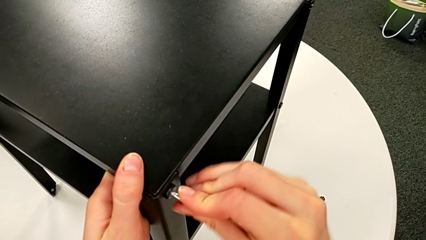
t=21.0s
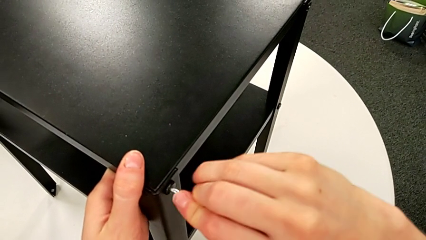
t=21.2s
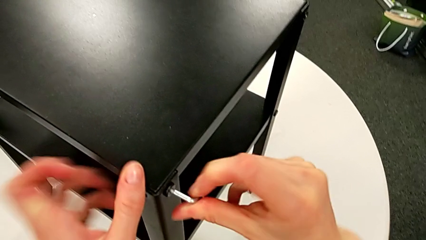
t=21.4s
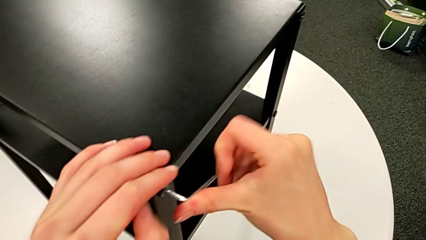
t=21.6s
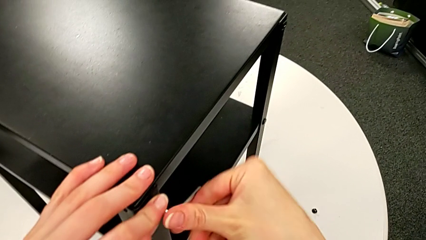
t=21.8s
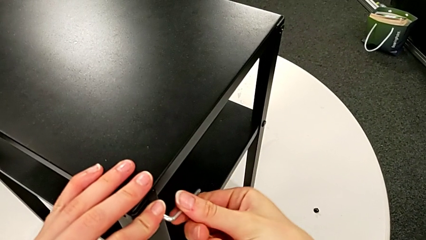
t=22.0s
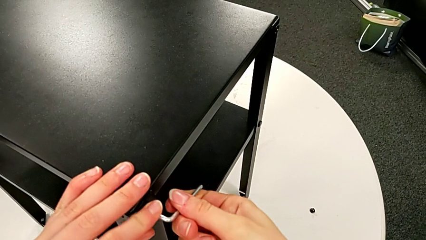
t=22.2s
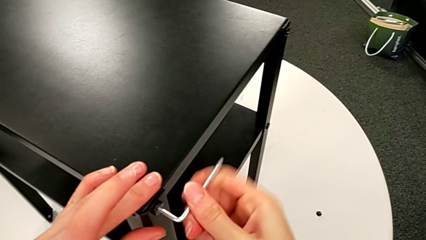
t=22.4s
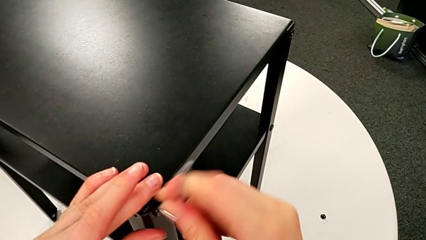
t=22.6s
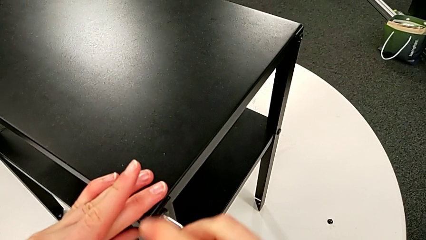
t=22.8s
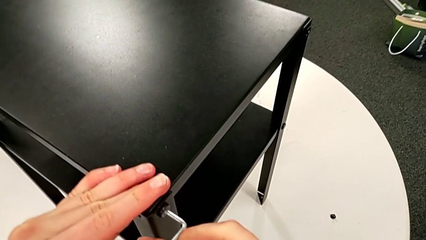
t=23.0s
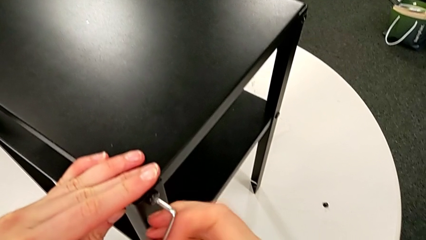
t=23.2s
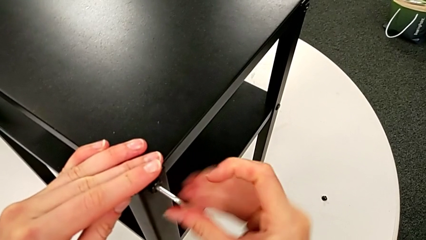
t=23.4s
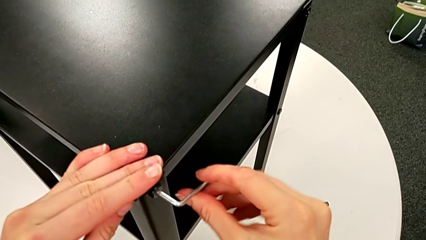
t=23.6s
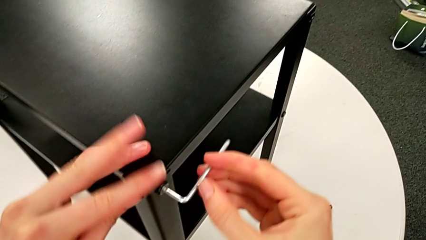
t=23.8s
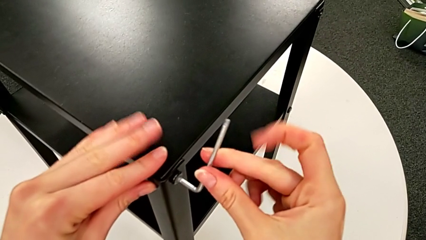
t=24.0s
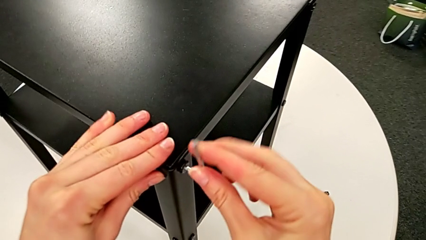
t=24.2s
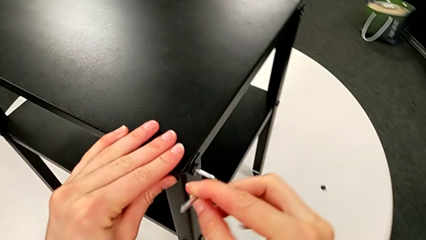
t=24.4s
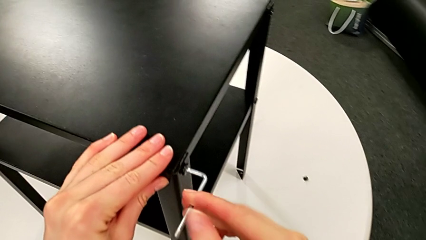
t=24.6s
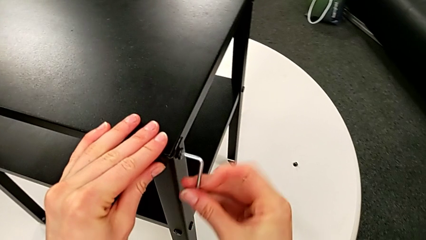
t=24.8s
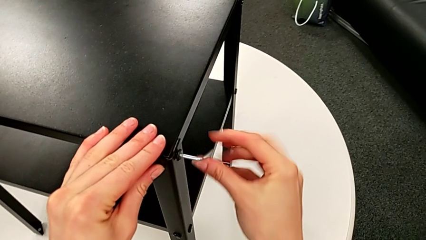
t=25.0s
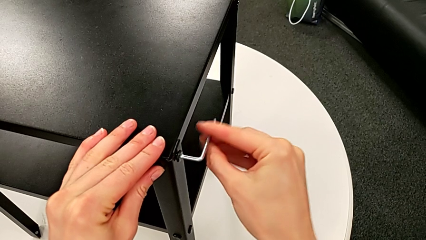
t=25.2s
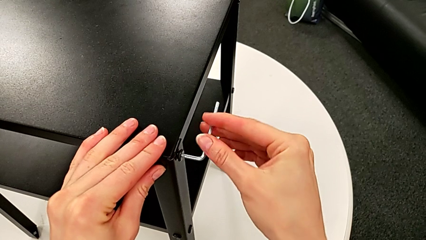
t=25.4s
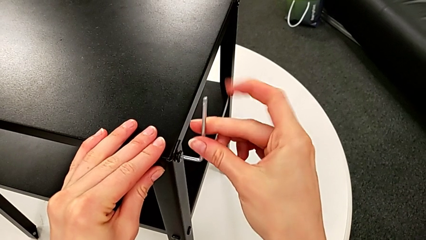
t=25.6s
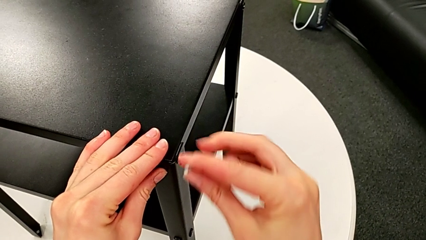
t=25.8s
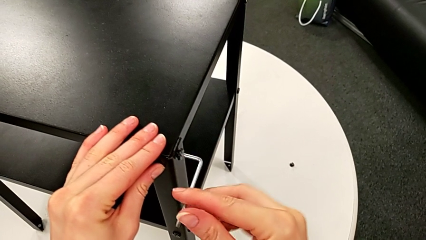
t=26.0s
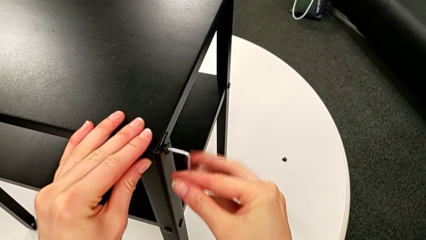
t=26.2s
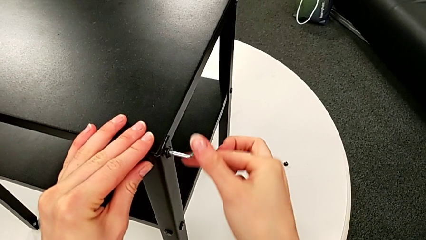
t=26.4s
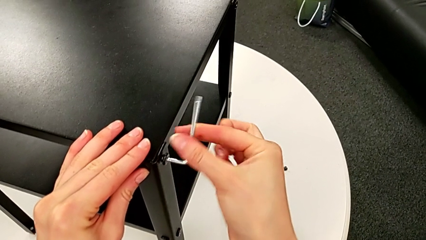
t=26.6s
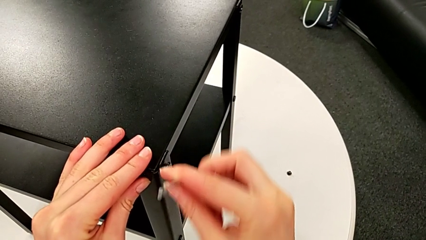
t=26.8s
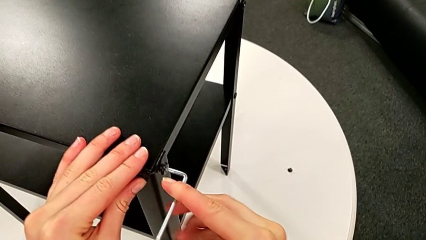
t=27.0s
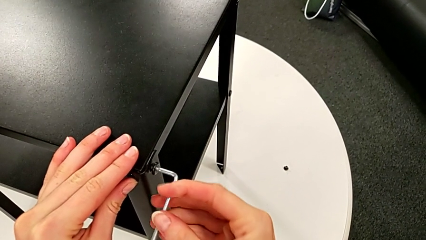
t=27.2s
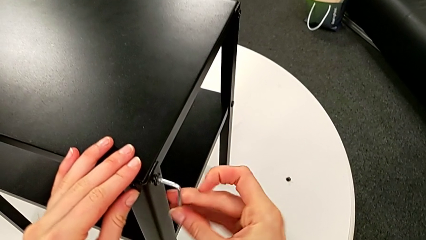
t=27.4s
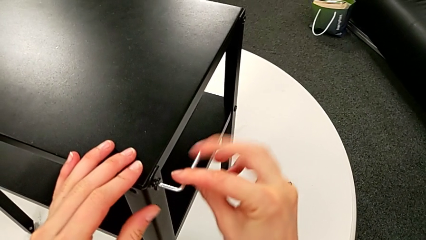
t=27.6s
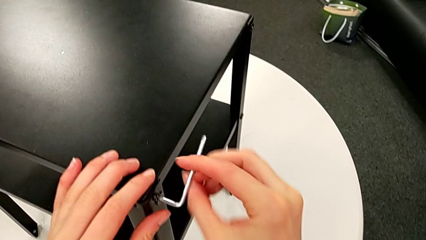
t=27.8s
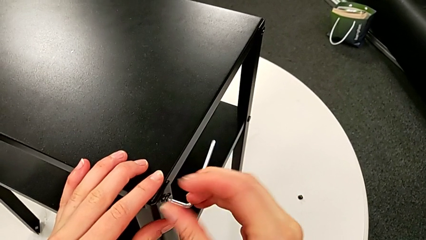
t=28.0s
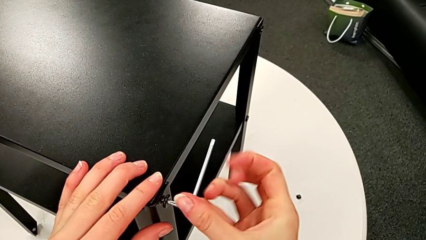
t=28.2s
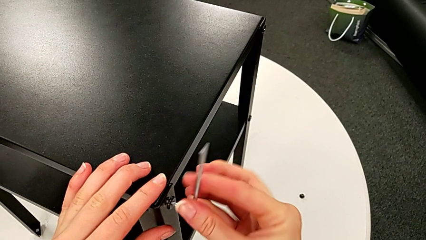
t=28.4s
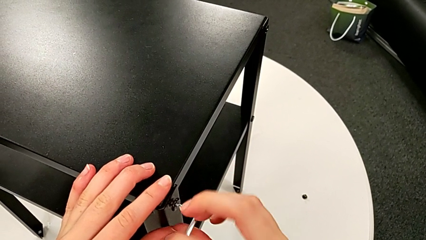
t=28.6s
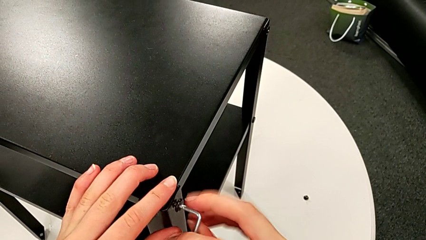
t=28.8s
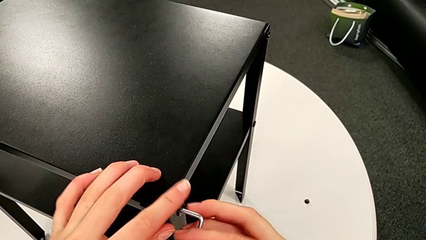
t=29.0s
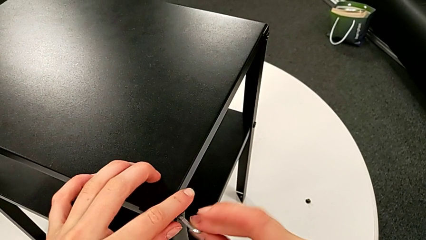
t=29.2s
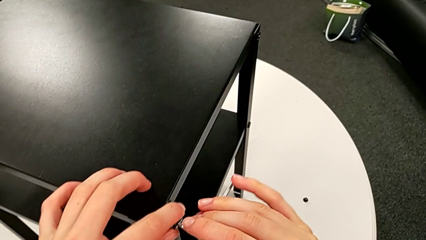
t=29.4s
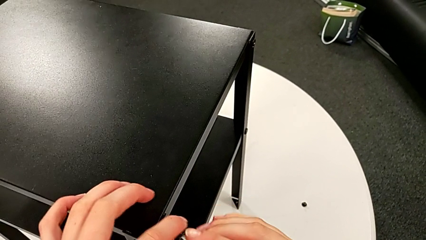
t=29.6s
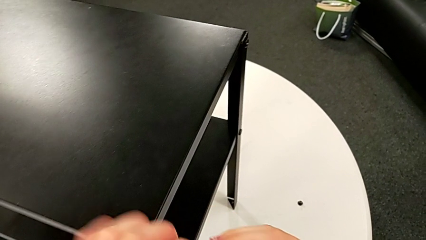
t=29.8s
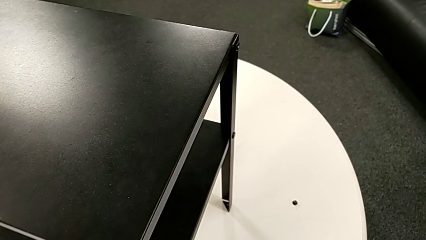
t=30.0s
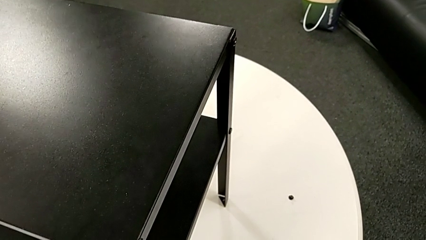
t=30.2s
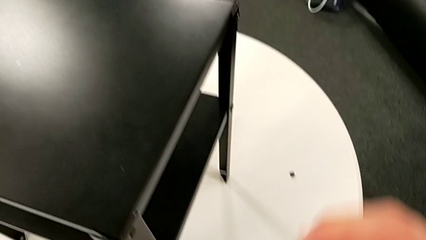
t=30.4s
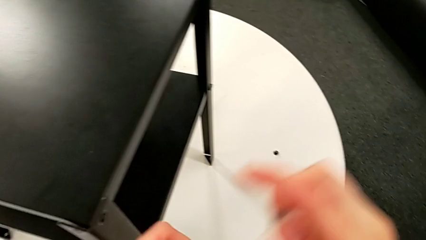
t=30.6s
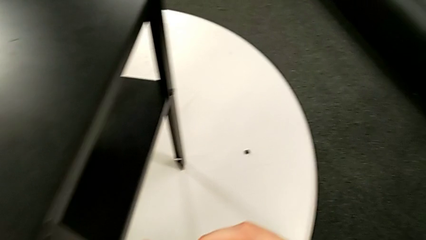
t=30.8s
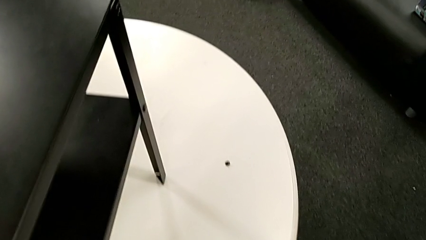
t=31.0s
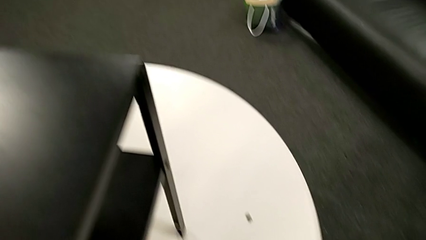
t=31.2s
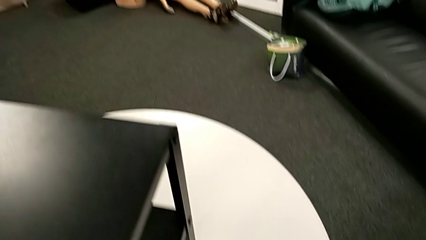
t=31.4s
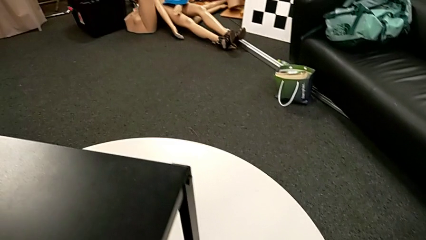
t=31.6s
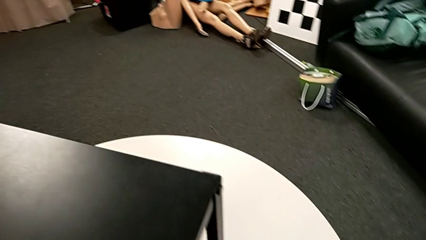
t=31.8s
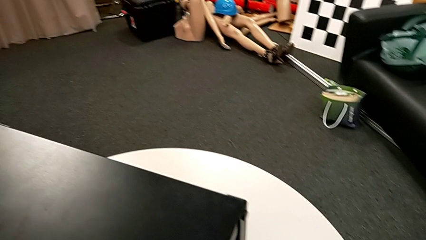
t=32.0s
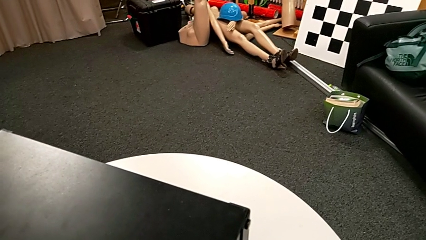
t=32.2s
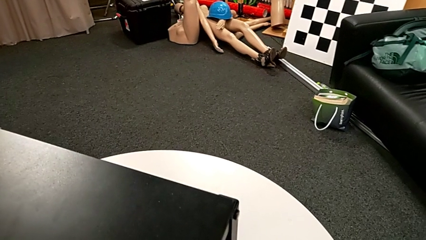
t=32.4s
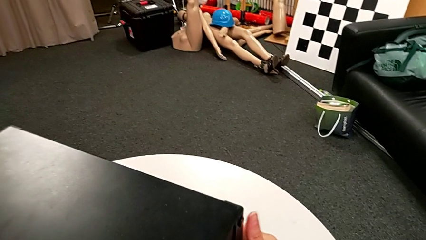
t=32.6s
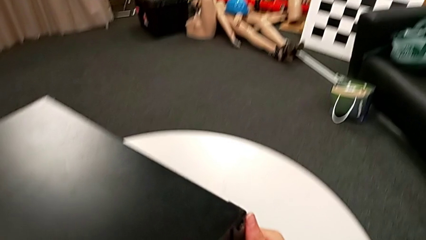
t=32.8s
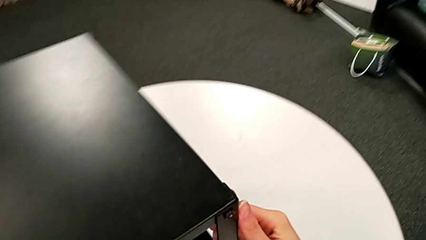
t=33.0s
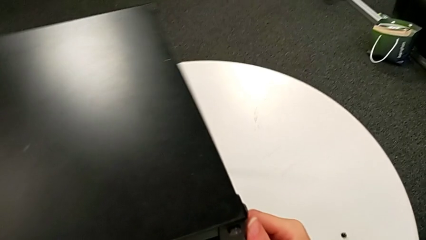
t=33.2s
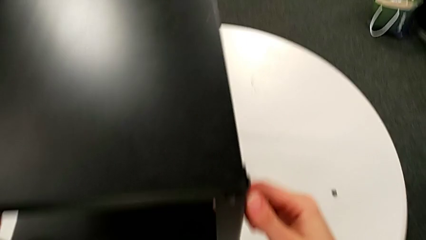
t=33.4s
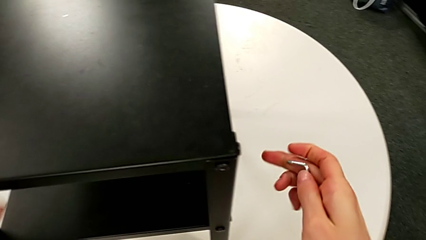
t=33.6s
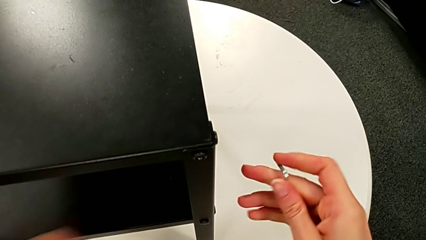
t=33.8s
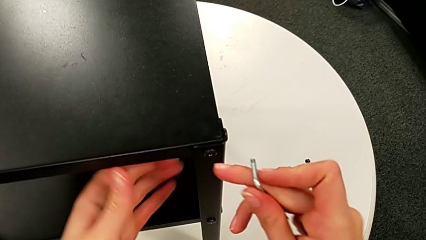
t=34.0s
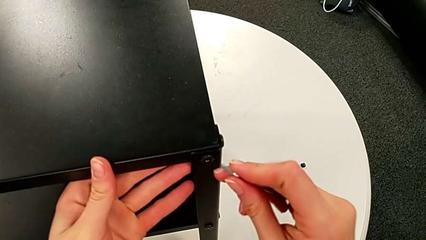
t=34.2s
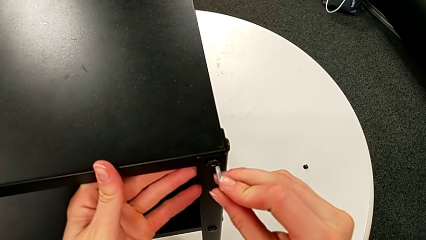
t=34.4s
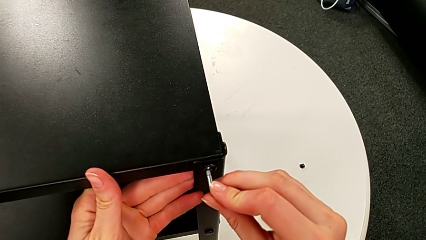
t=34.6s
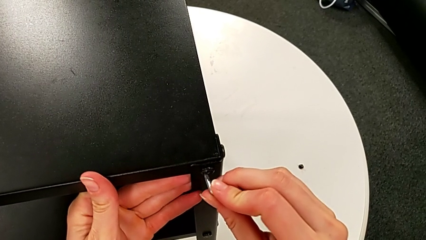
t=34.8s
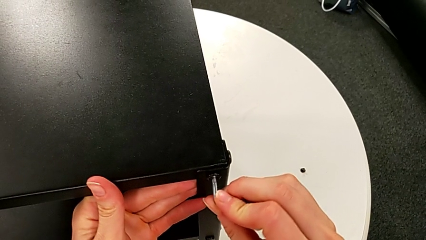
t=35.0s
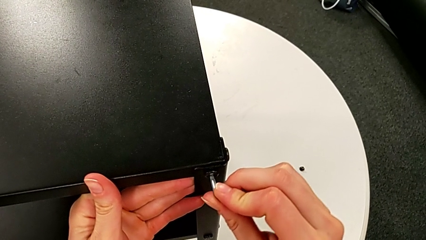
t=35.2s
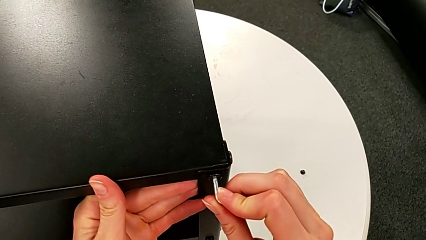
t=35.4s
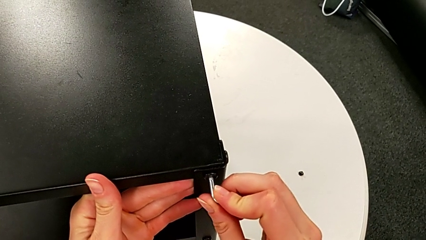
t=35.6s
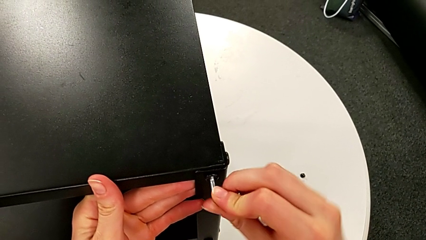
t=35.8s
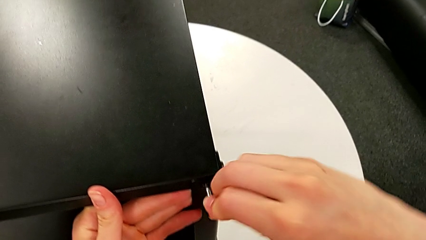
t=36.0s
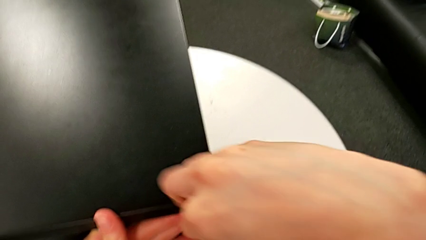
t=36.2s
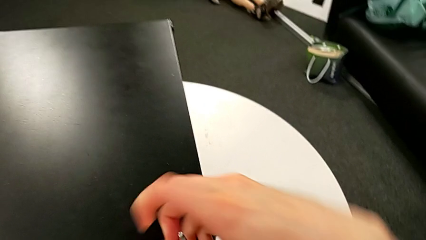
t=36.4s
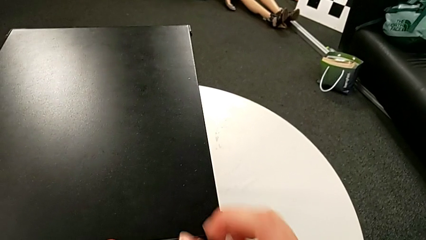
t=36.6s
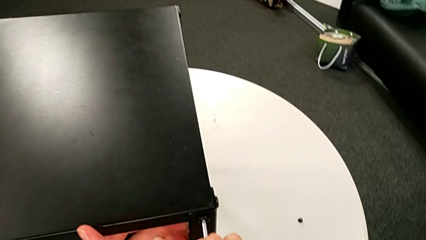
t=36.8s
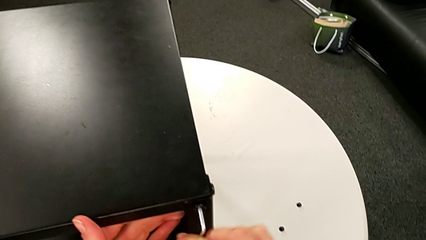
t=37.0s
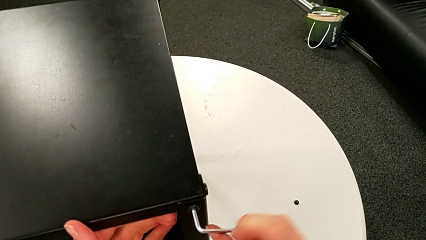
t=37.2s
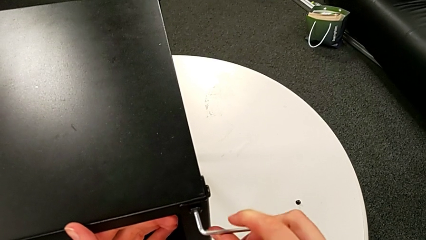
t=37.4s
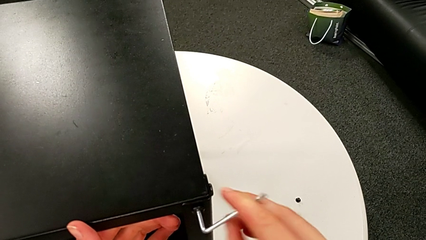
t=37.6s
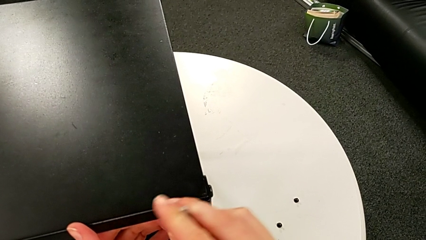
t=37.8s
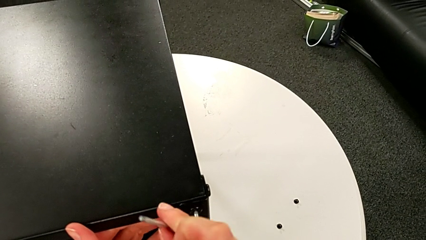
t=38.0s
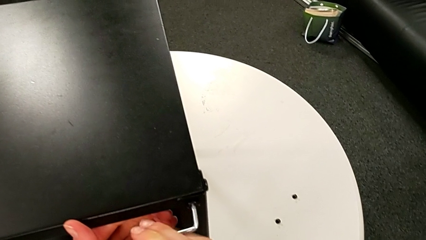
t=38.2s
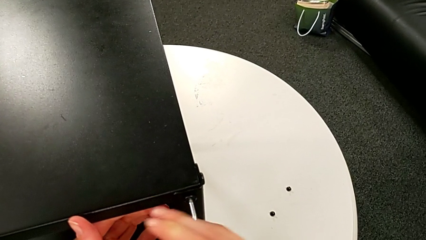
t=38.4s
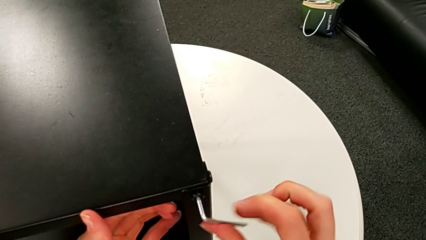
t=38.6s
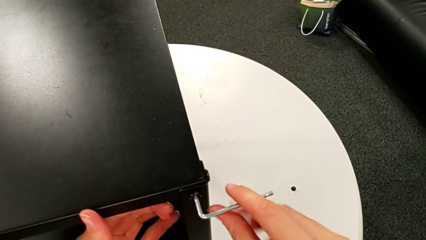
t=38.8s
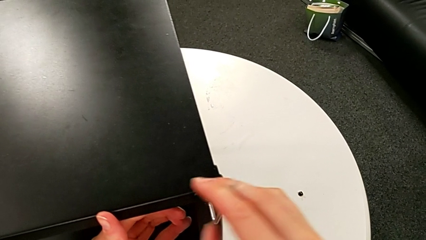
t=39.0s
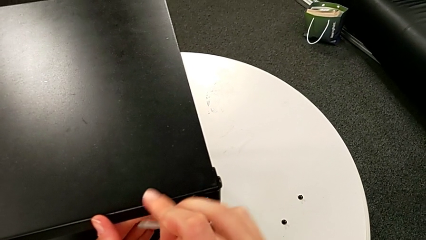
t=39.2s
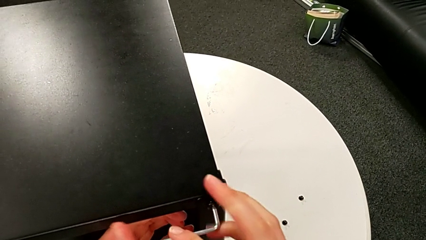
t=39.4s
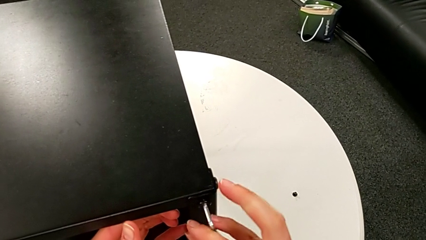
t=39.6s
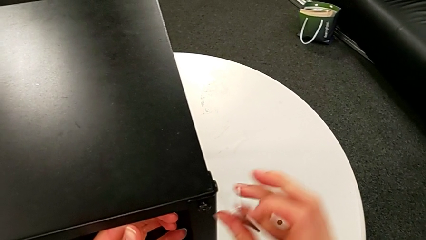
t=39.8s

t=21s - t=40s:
The camera wearer is disassembling the first leg of the table. They unscrew the hex socket head, withdraw the Allen wrench with the right hand, disassemble the hex socket head with the right hand, place it, rotate the nightstand, insert the Allen wrench, unscrew the hex socket head and withdraw the Allen wrench.
